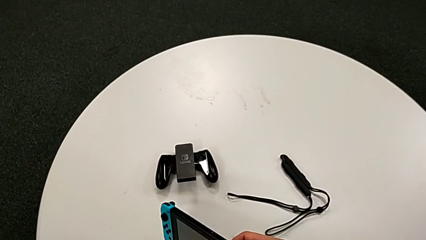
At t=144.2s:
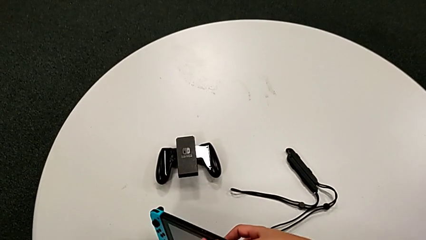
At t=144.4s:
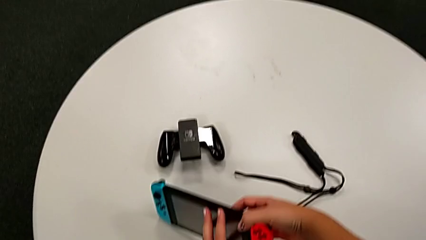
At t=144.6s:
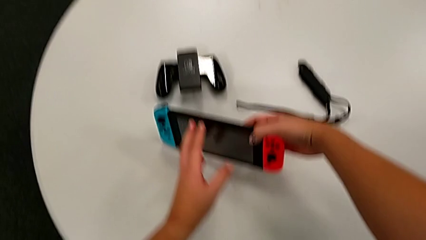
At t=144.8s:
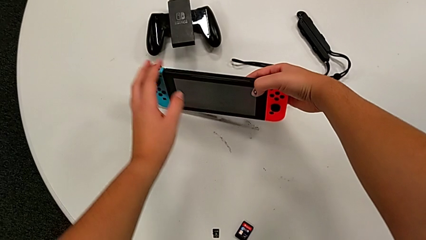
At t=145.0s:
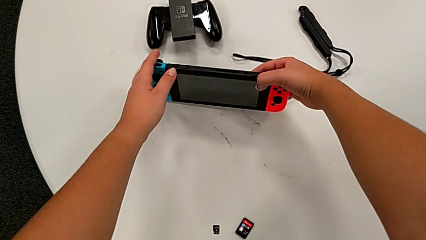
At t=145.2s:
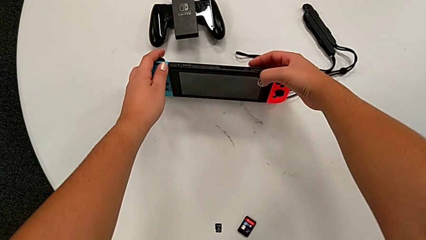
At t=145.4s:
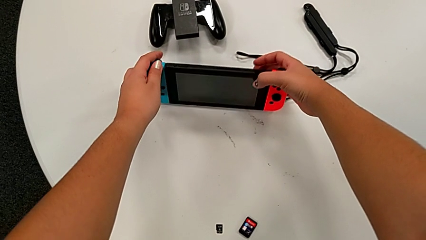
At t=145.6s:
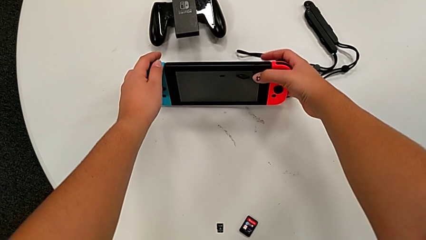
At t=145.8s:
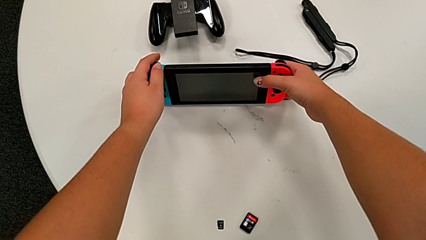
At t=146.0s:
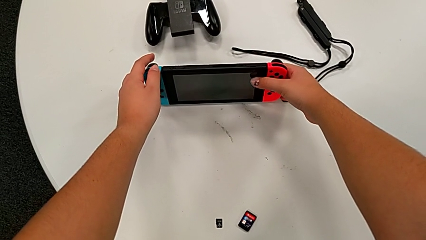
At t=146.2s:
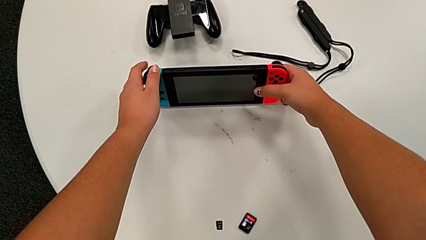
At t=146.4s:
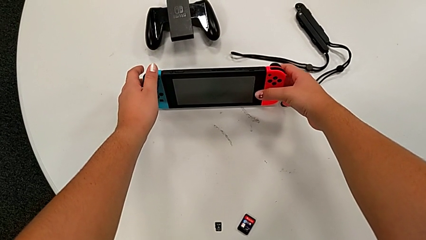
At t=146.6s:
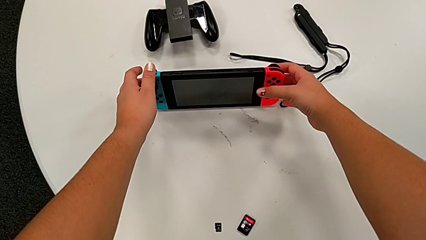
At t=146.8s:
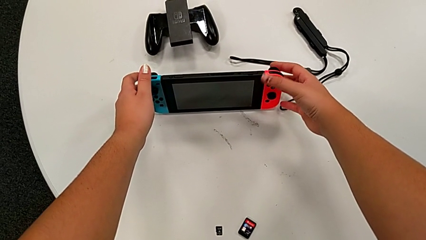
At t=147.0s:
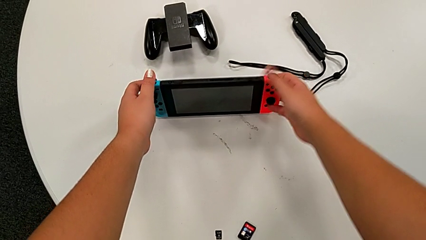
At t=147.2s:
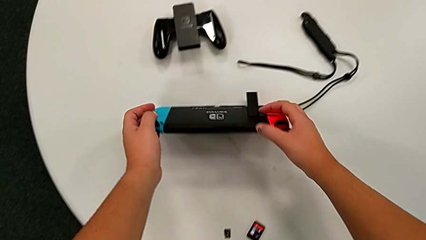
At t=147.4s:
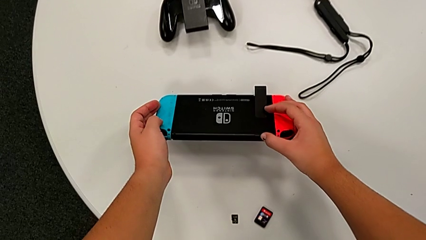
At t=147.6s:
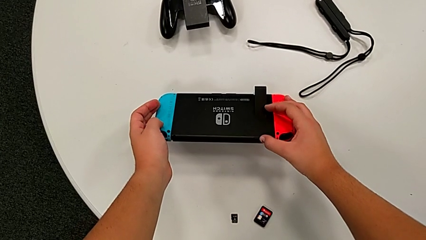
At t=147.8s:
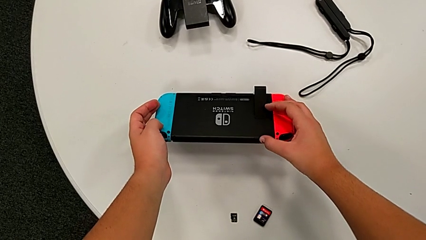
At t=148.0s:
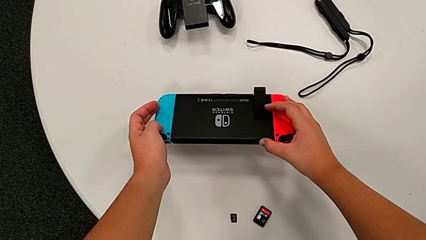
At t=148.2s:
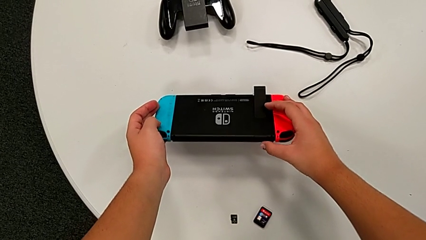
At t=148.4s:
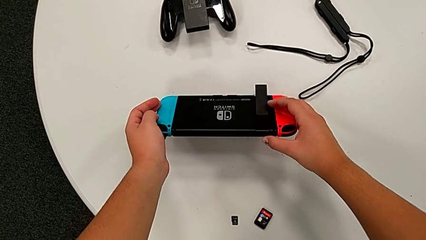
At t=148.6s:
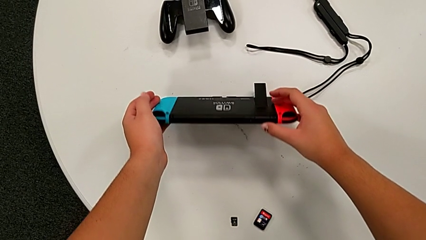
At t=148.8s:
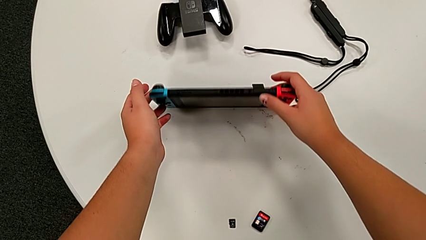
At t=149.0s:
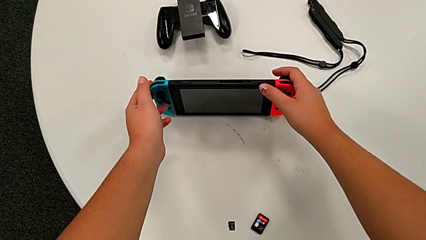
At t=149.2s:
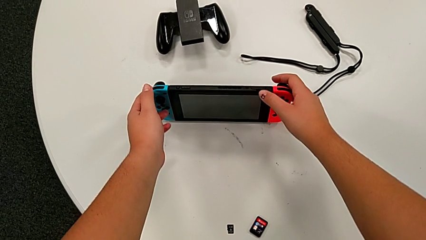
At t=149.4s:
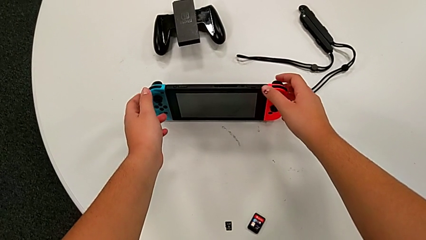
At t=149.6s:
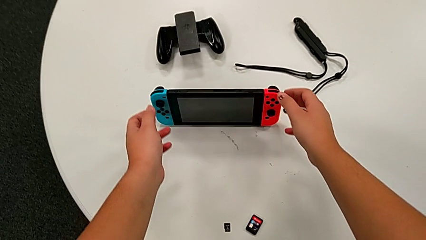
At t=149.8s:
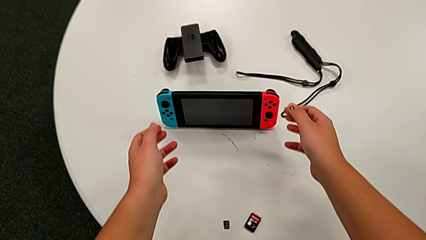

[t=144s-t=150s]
The camera wearer is pulling out the kickstand of the Nintendo Switch. They keep standing the Nintendo Switch.

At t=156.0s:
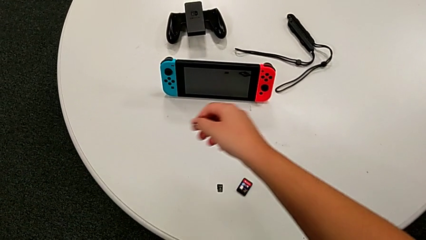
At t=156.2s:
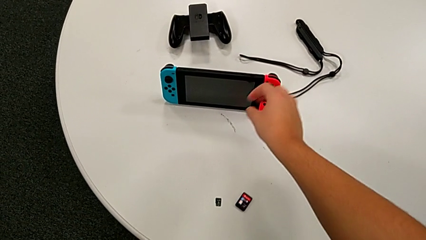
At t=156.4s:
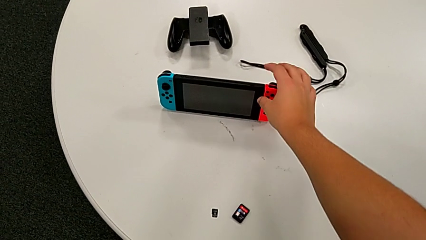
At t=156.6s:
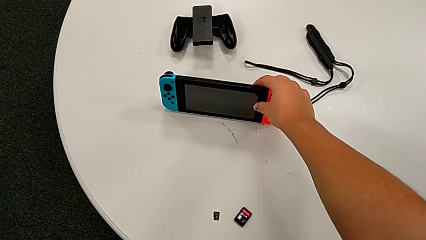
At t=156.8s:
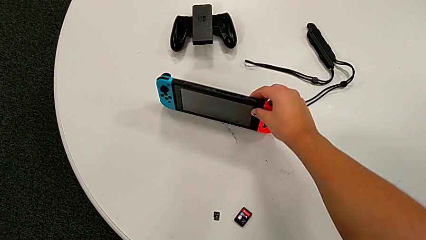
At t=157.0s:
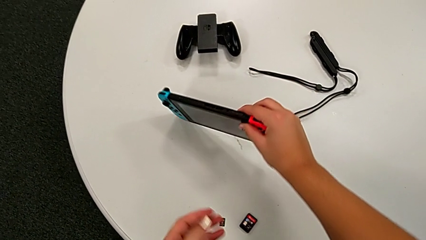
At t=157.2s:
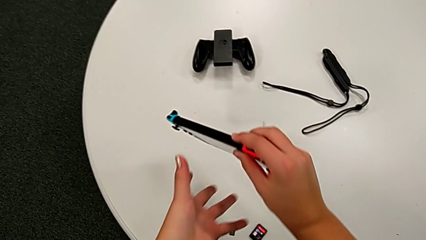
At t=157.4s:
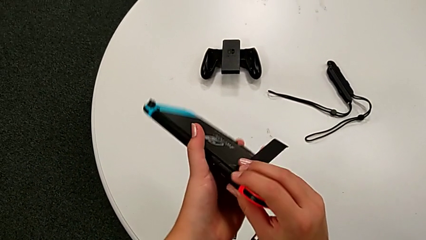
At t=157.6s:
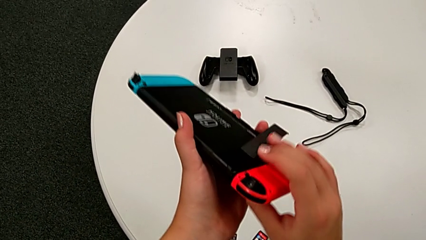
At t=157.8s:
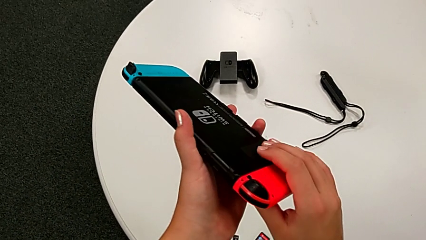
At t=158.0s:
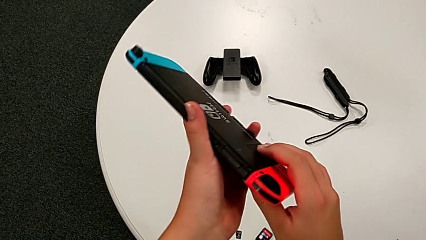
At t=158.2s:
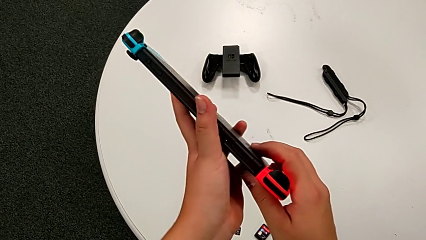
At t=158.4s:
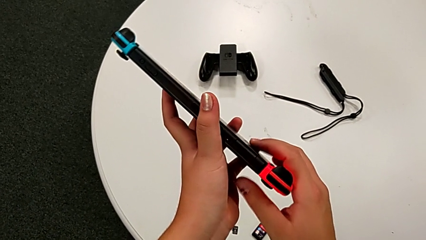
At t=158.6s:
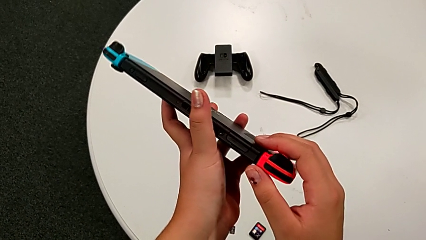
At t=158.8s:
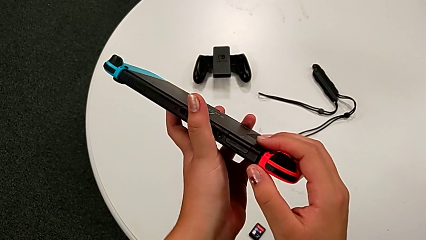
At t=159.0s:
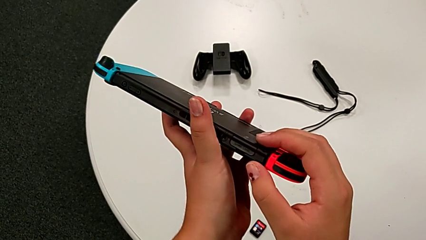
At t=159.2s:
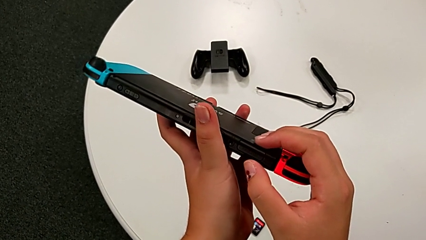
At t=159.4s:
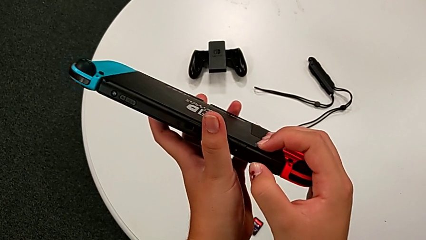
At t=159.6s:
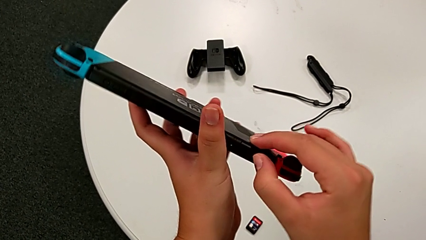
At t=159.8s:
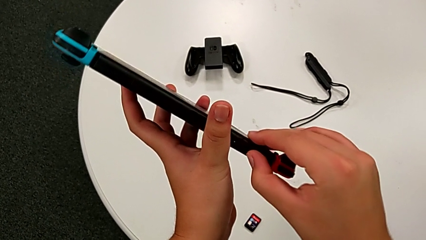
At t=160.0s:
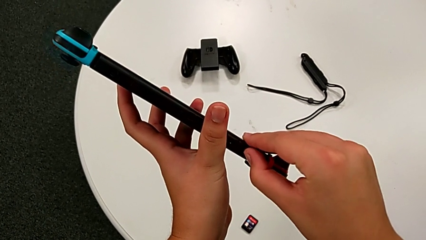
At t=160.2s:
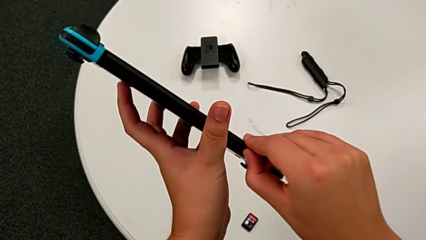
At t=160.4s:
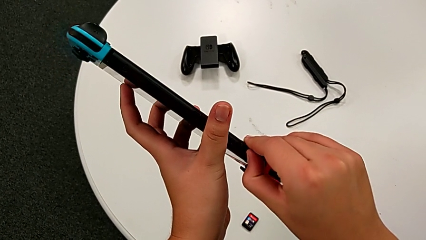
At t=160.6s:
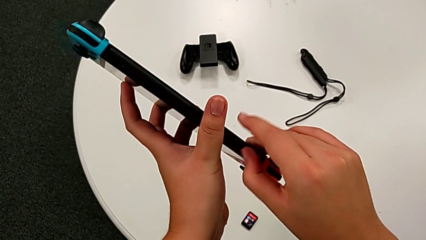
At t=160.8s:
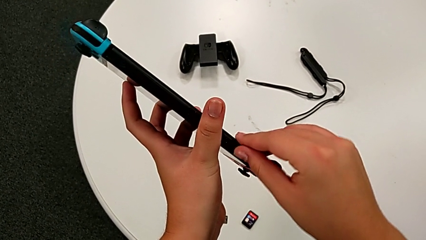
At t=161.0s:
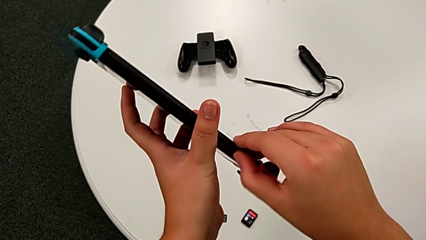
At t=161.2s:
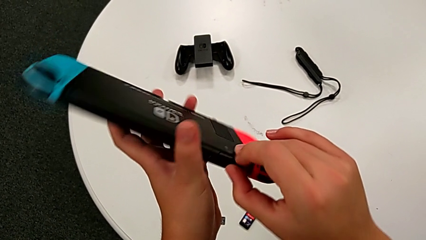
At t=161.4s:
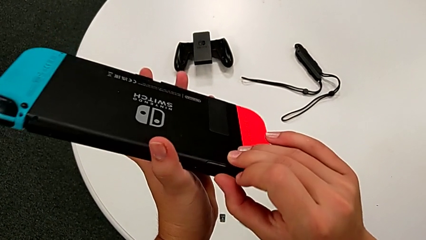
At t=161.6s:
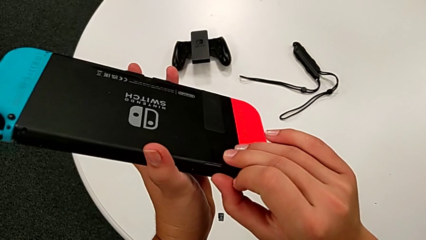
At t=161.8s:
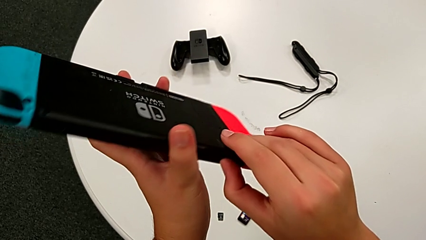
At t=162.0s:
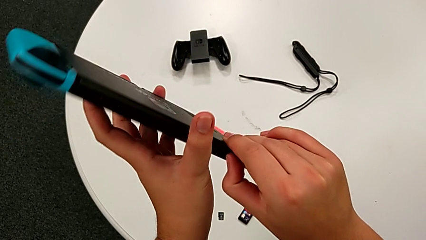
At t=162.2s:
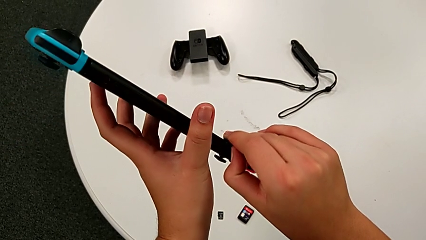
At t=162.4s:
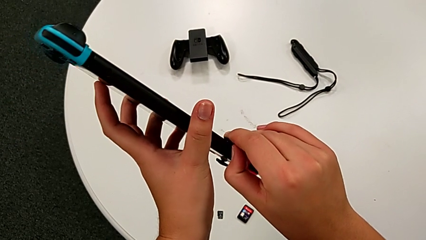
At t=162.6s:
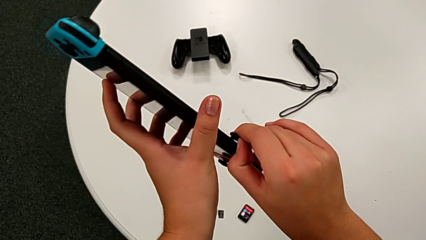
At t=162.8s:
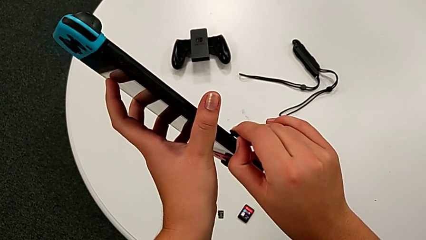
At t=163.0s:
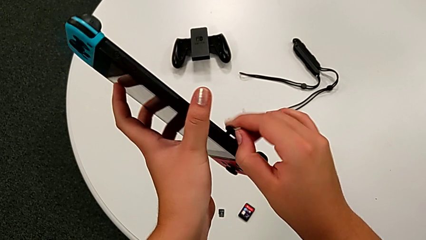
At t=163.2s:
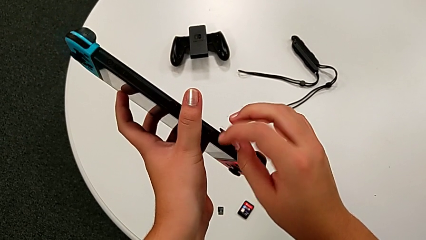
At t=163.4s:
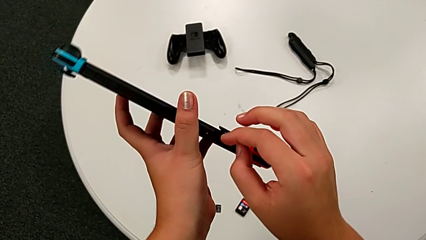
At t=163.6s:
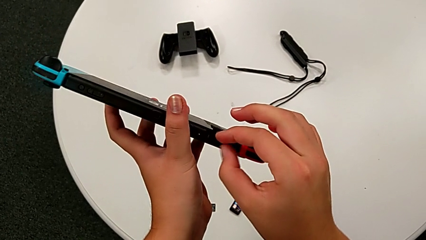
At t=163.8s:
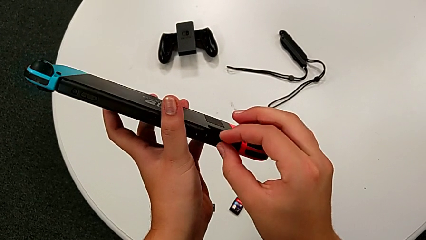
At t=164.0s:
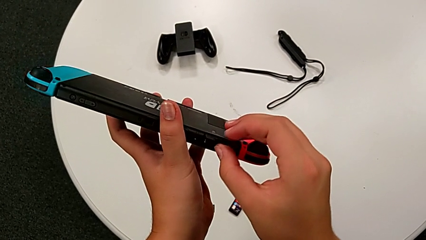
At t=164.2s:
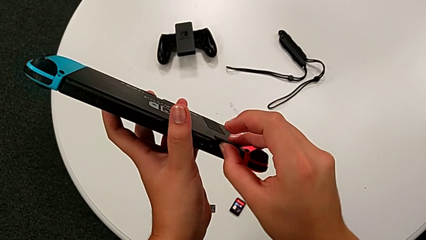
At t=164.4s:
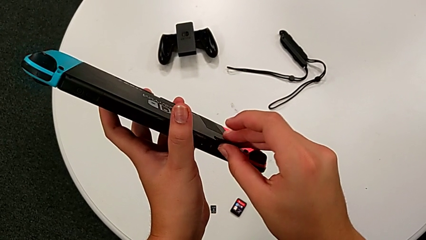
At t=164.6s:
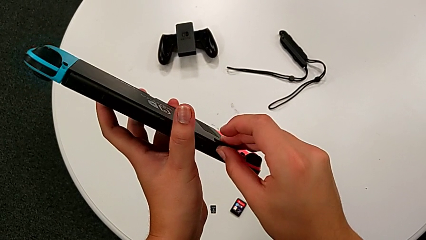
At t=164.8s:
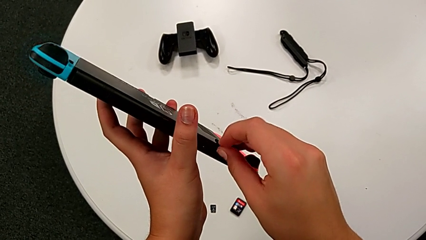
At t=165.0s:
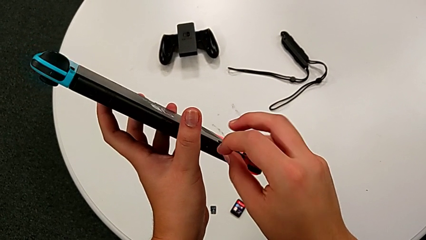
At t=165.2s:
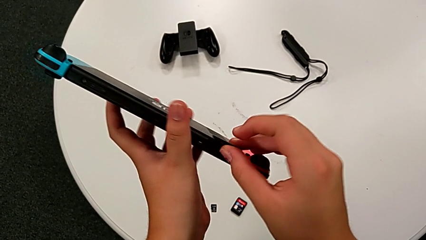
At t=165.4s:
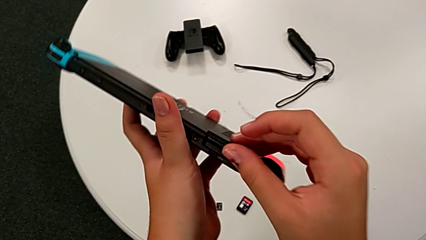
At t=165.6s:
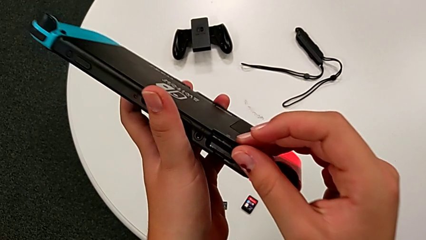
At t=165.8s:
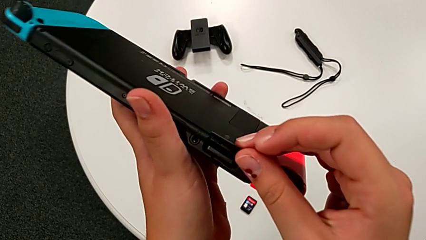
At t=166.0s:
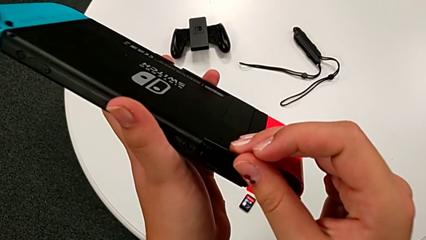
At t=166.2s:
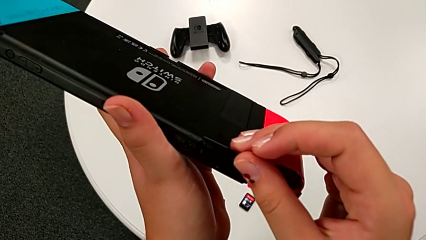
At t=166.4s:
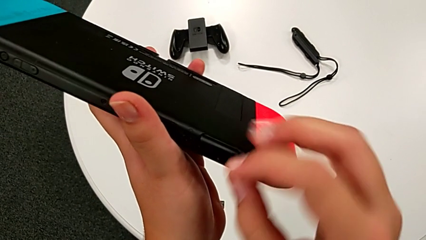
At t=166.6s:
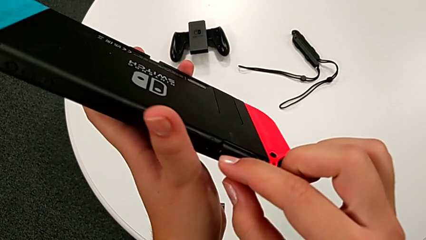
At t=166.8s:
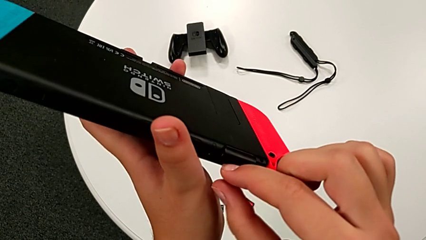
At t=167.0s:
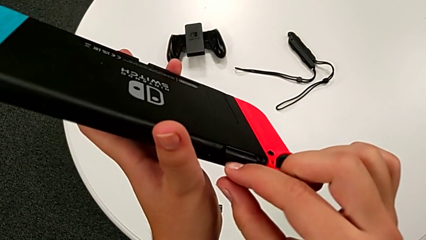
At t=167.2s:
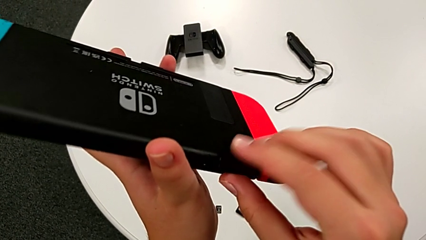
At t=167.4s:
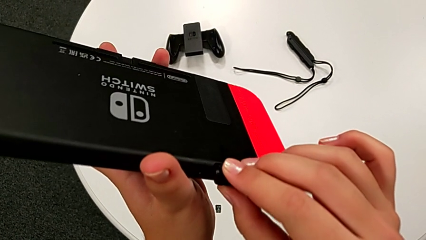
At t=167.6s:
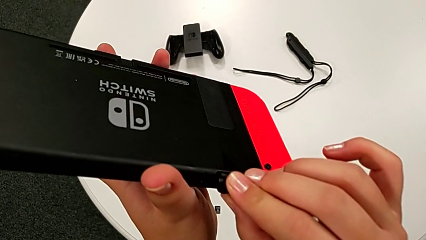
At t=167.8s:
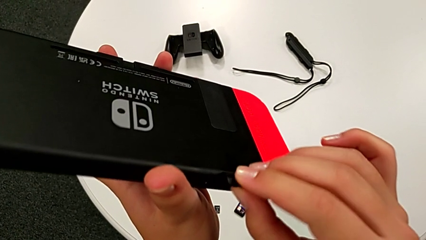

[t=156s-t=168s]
The camera wearer is exchanging the game card of the Nintendo Switch. They grab the Nintendo Switch, open the game card and begin to pull it.
